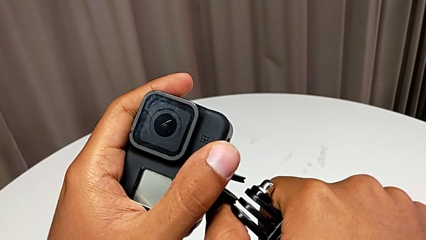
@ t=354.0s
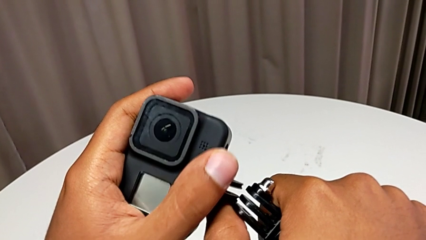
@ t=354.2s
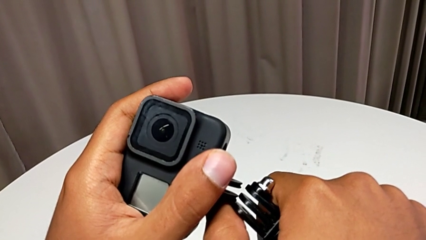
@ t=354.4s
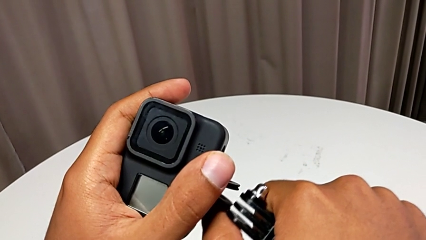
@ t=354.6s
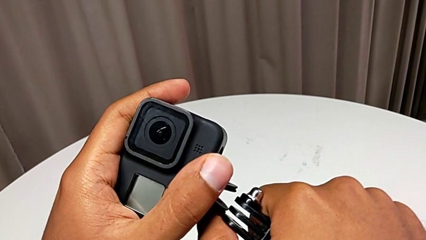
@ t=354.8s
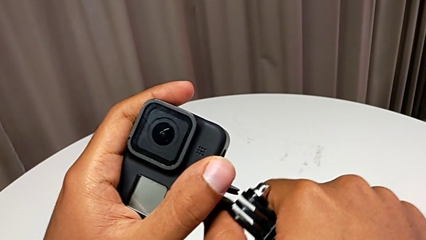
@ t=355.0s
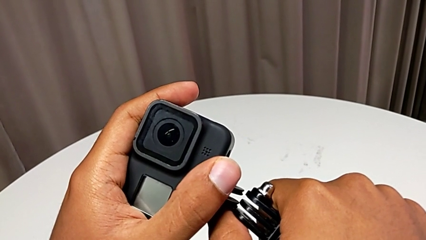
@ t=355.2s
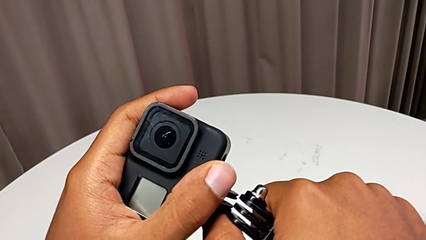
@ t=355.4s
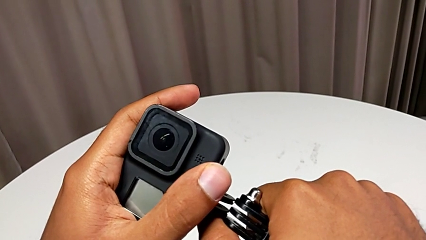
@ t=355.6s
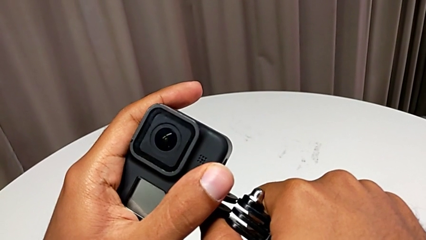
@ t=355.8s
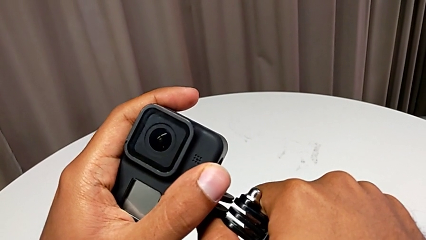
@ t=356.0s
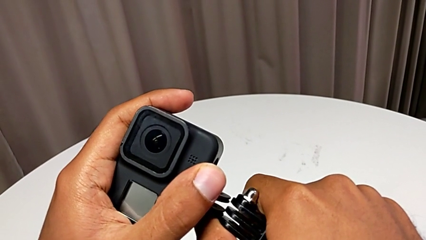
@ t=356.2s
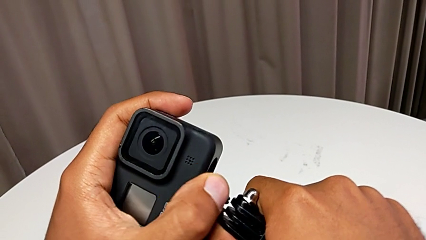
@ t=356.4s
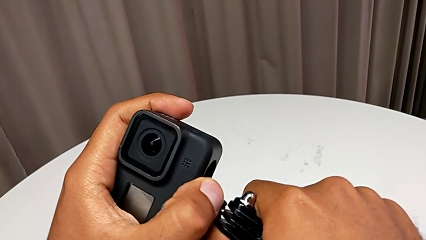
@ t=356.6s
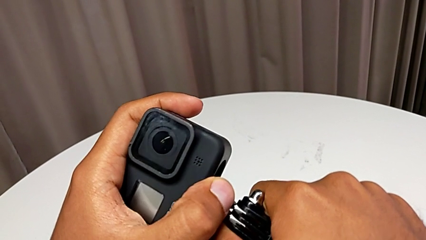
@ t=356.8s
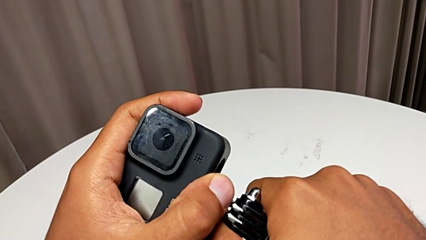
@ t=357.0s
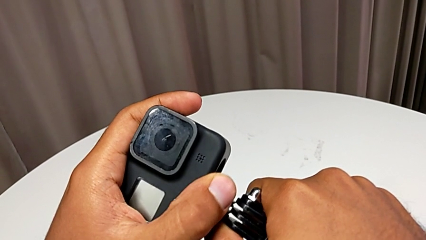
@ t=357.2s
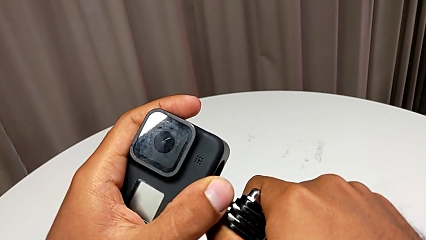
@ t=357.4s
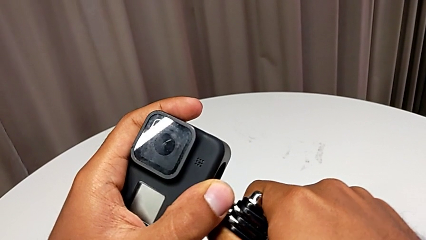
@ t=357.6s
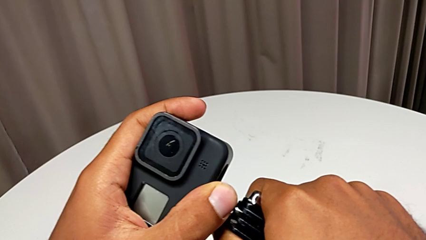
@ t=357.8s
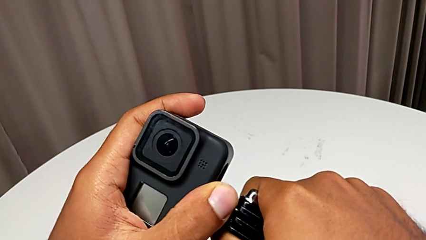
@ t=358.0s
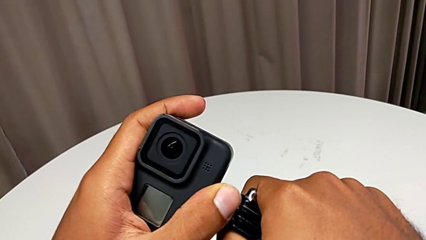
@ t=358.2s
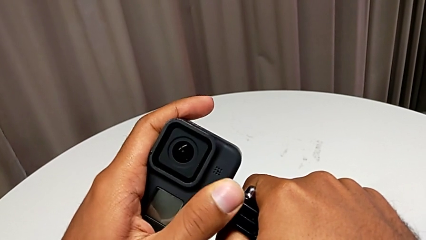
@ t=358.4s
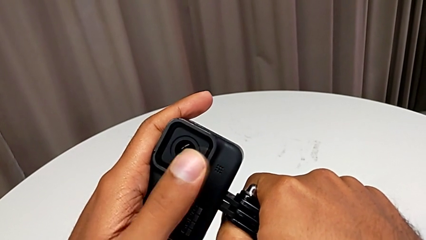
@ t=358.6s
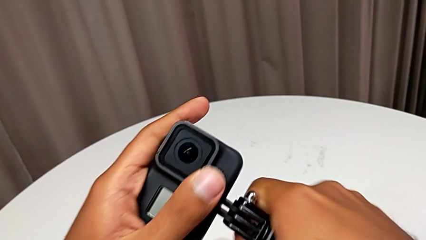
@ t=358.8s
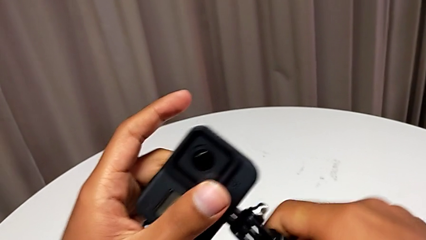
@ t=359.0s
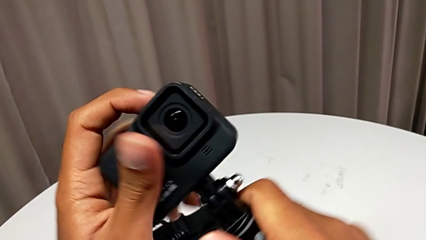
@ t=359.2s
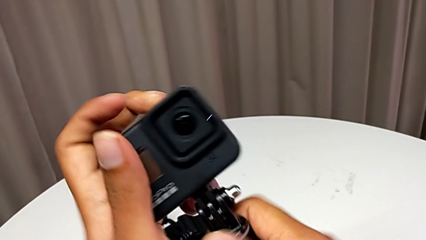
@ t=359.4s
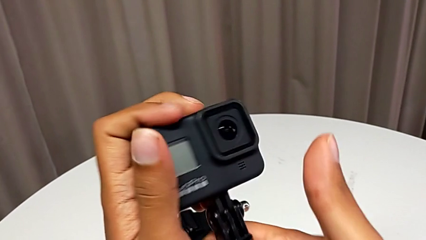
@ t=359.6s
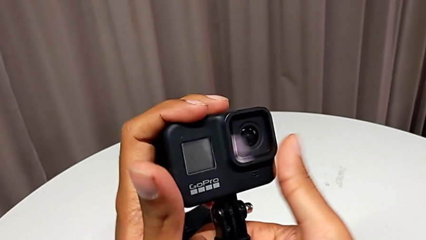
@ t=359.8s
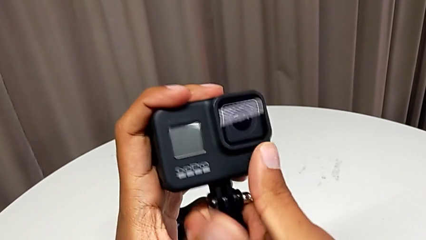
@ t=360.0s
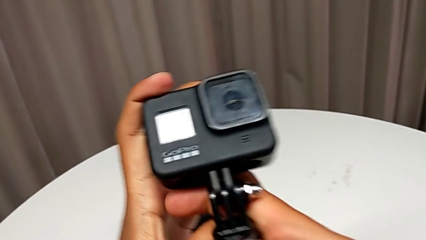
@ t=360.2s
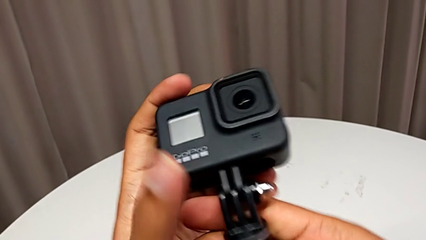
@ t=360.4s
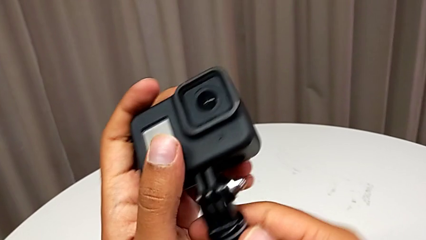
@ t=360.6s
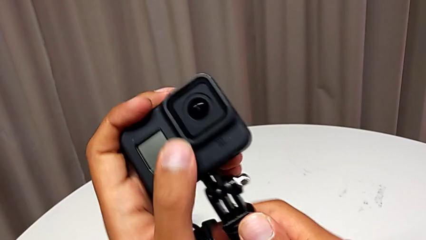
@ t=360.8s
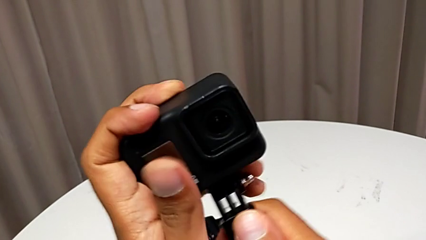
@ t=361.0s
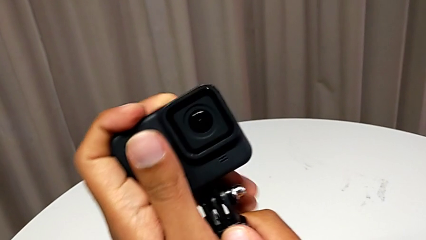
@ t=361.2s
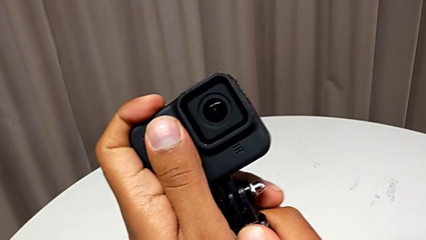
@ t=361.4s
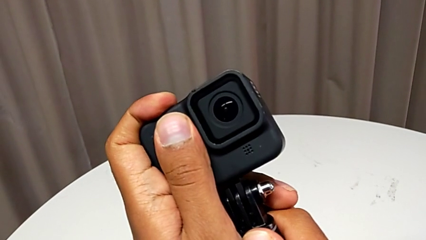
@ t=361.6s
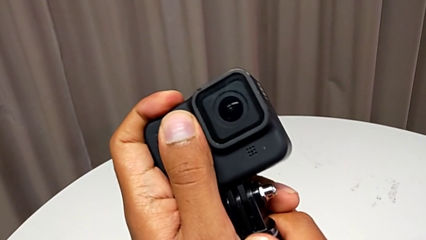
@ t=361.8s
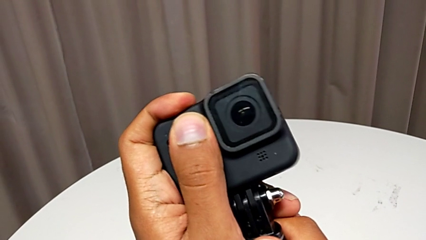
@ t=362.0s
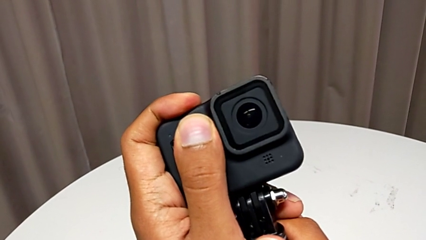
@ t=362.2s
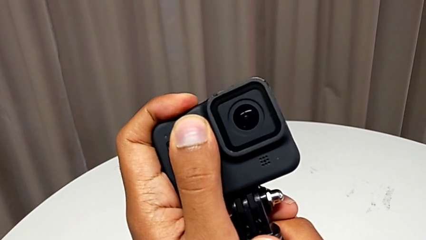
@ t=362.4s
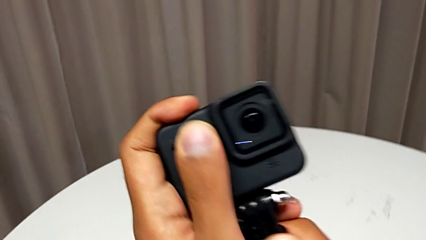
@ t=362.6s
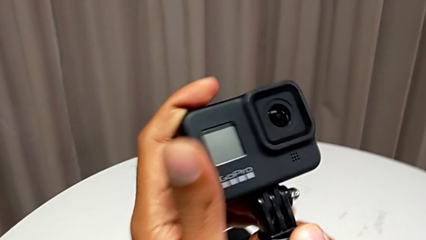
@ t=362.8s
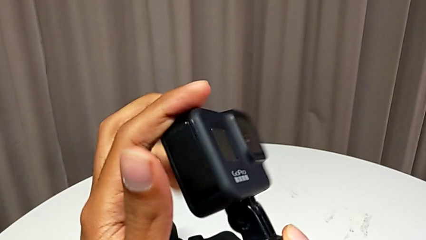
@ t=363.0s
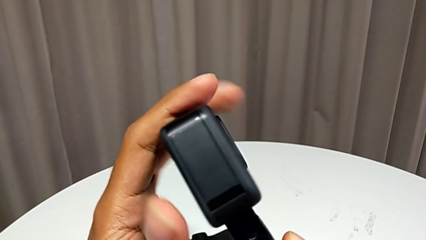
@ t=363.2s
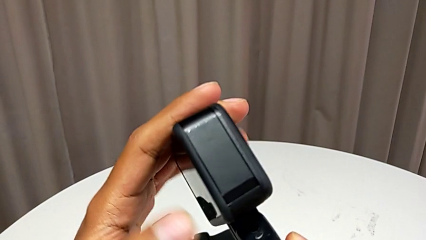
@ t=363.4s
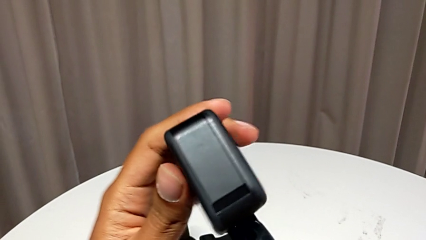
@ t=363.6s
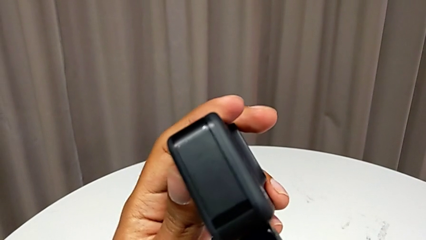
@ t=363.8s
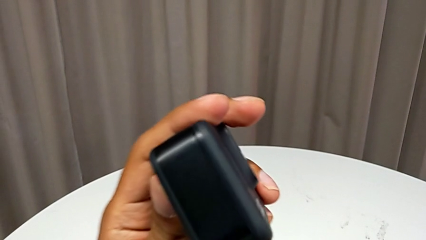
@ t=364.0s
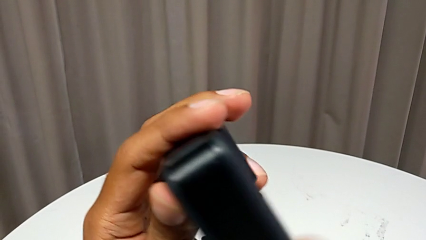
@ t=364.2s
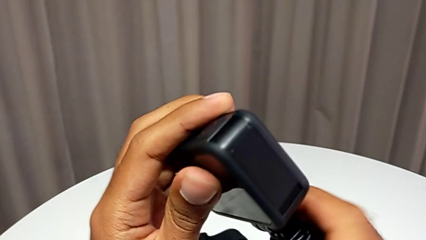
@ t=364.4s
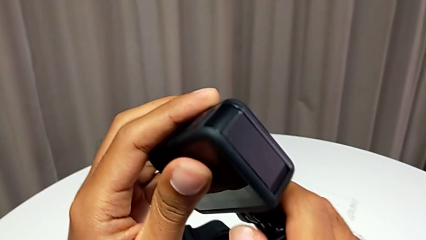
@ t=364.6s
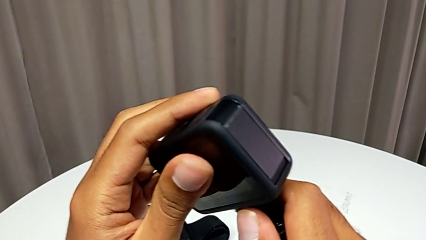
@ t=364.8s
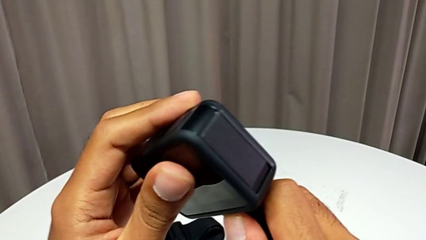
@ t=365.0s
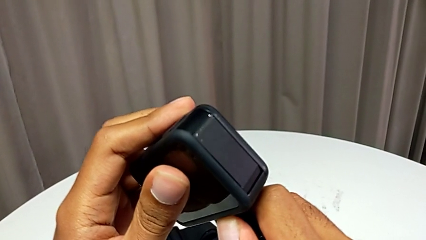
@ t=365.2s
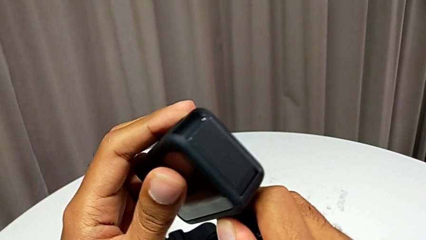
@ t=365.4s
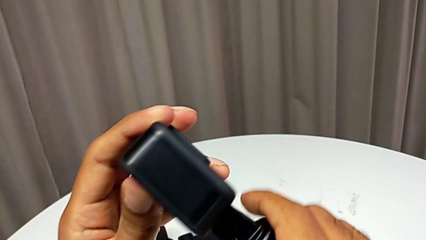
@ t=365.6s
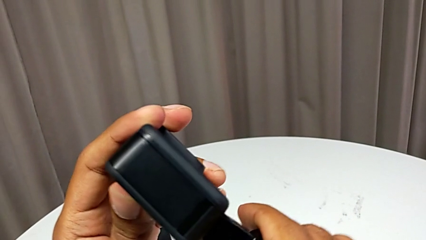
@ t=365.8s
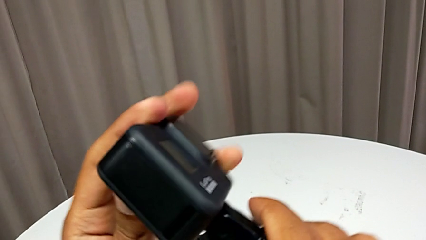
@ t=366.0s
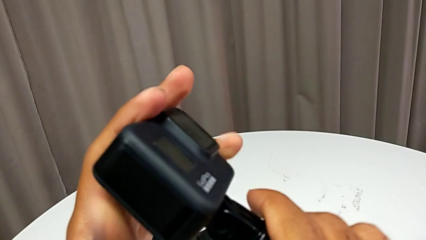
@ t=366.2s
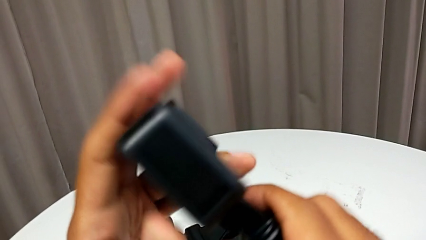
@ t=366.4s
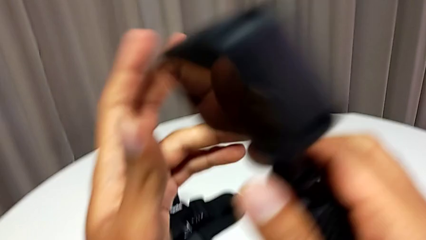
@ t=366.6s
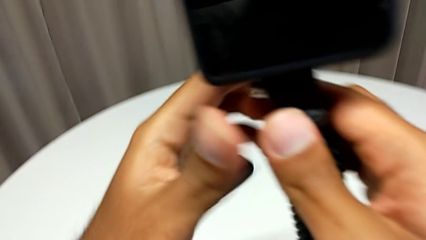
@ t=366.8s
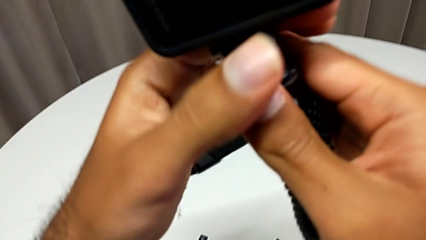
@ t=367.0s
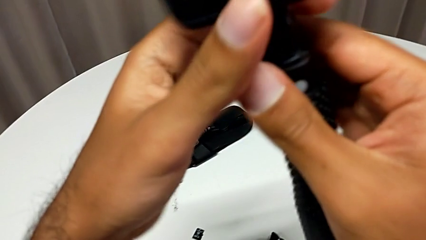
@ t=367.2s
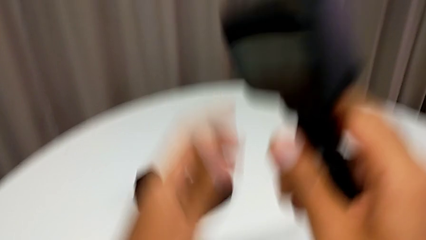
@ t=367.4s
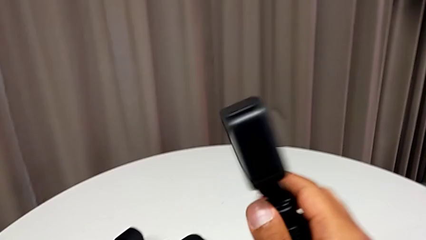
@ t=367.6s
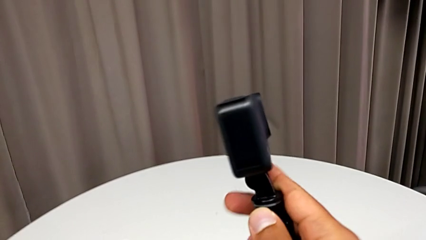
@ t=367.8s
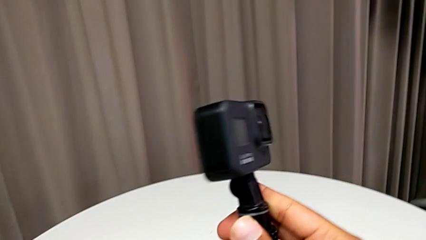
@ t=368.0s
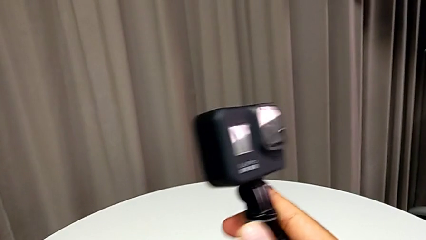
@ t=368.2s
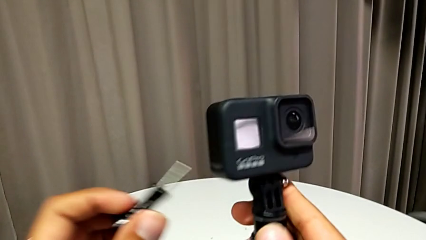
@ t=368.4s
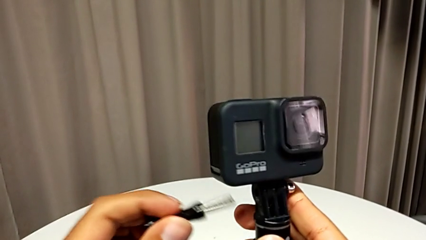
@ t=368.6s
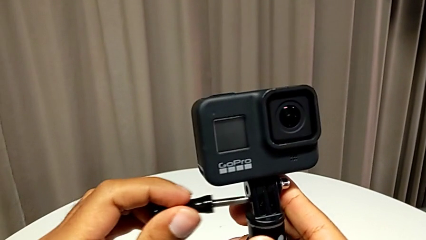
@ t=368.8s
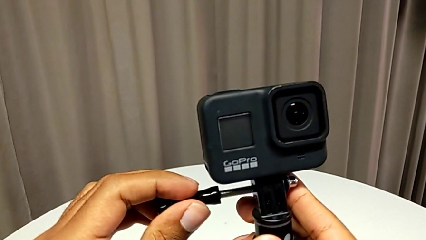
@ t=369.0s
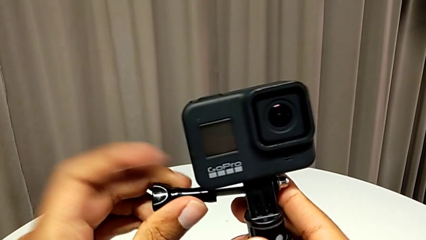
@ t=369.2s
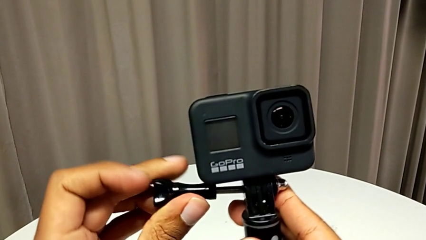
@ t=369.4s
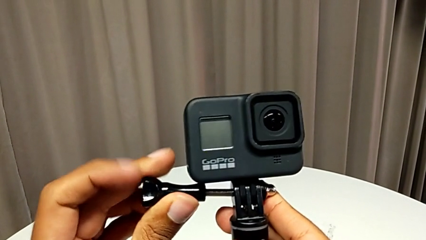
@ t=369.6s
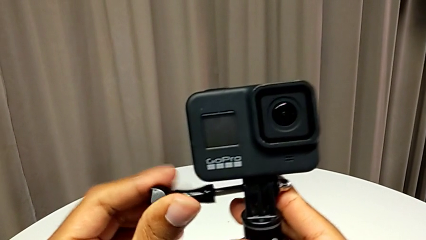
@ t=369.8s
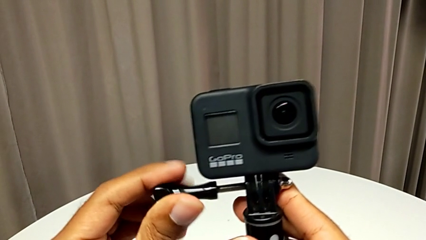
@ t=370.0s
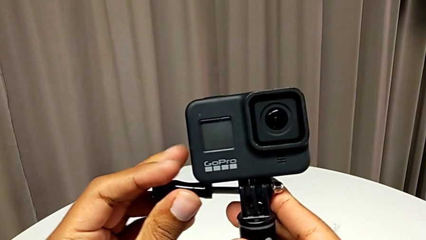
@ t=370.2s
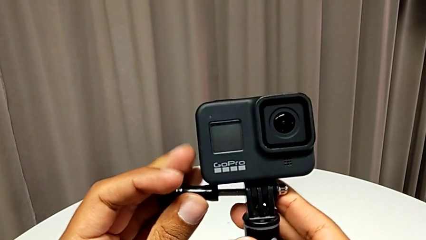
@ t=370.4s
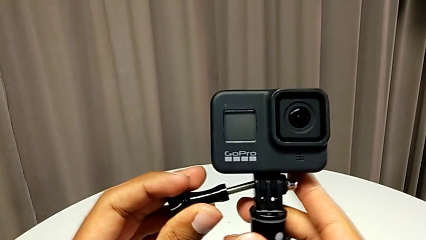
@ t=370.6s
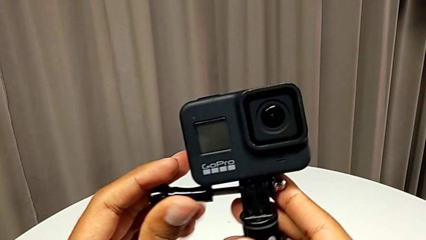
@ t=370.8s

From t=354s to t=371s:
The camera wearer is exchanging the strap for a handheld grip. They keep inserting the handheld grip and begin to screw it.
